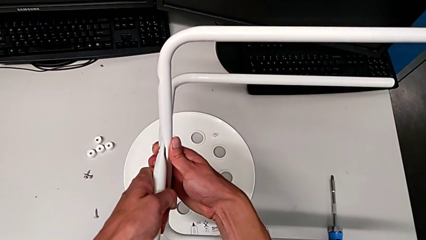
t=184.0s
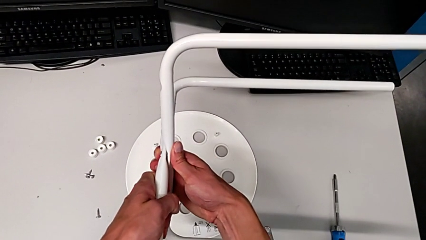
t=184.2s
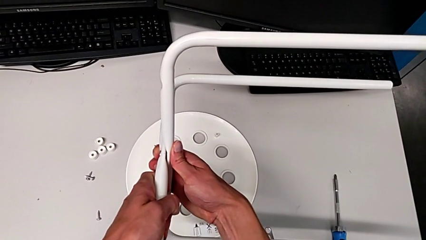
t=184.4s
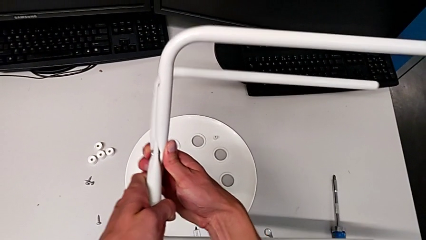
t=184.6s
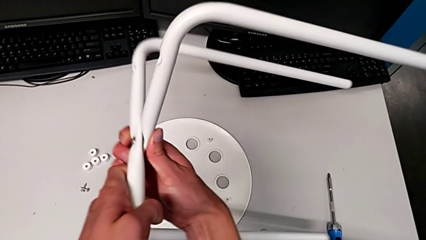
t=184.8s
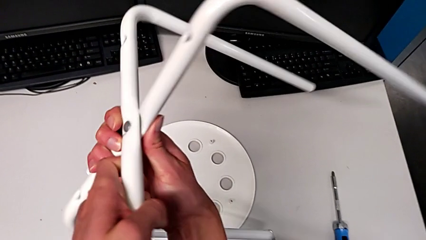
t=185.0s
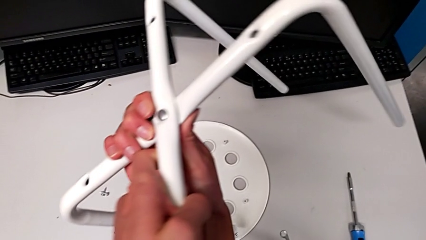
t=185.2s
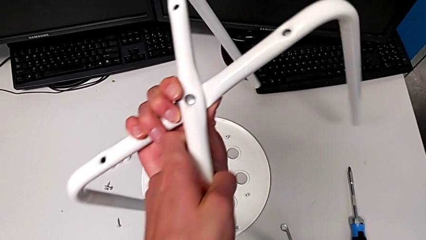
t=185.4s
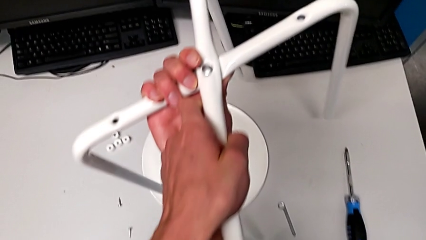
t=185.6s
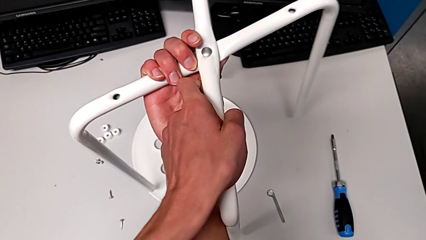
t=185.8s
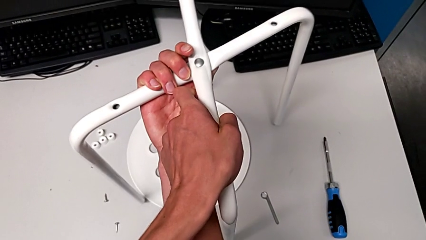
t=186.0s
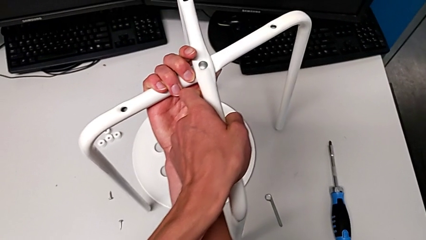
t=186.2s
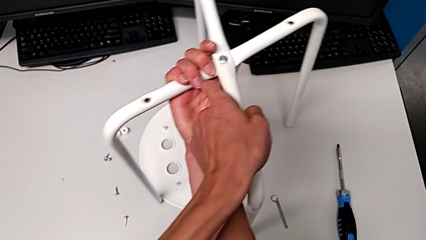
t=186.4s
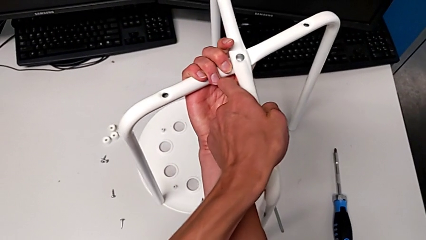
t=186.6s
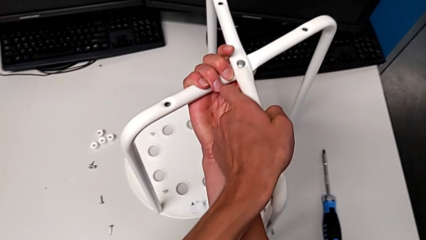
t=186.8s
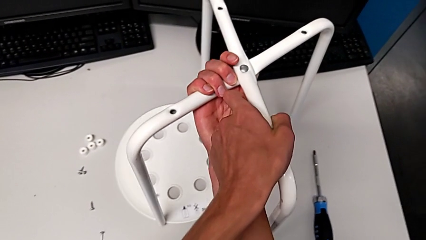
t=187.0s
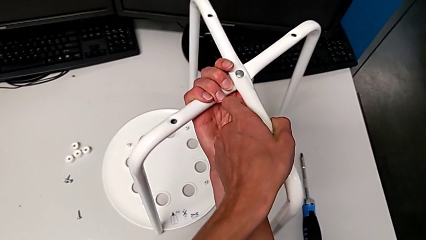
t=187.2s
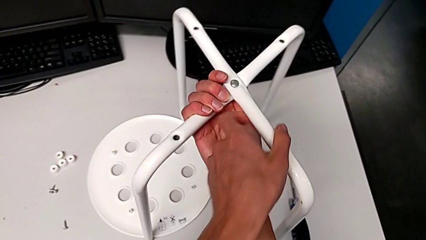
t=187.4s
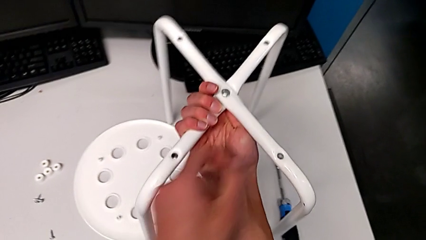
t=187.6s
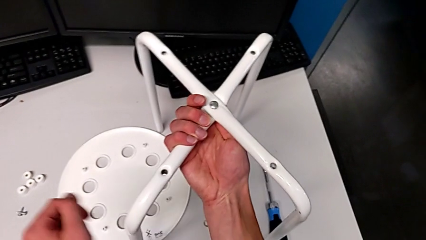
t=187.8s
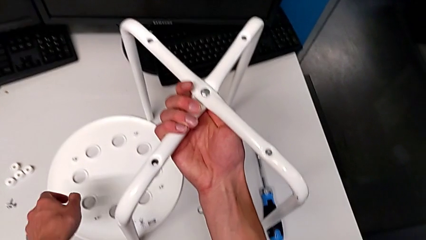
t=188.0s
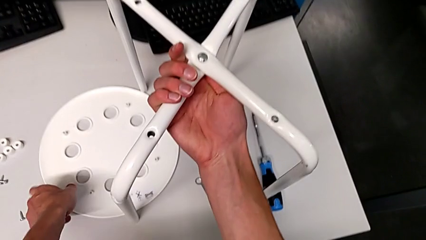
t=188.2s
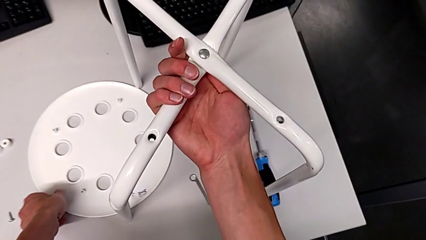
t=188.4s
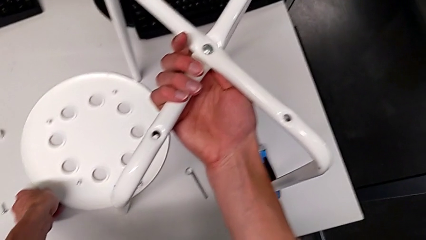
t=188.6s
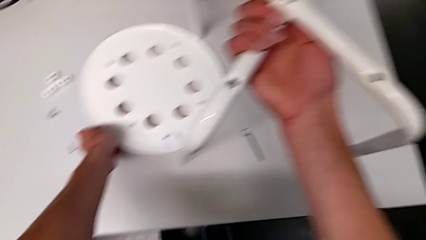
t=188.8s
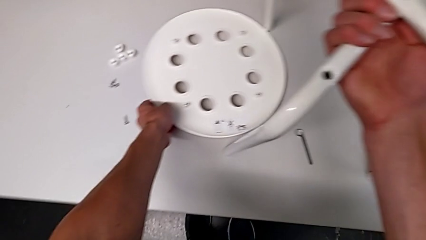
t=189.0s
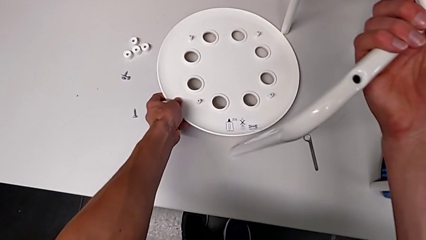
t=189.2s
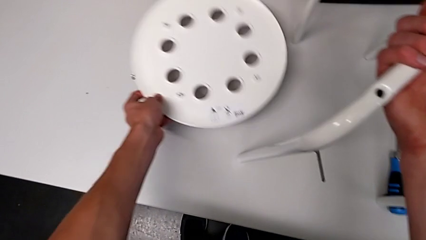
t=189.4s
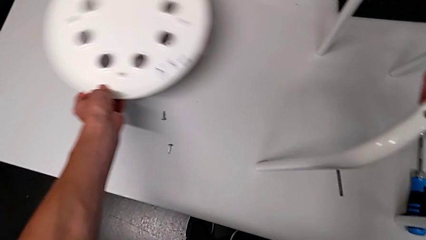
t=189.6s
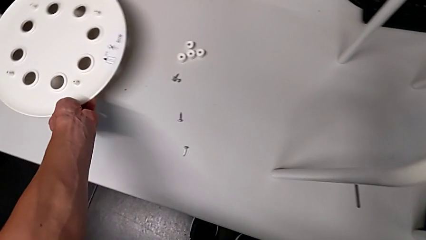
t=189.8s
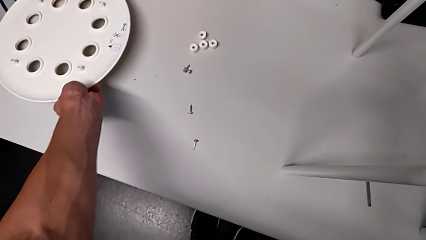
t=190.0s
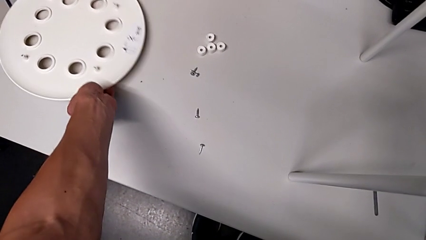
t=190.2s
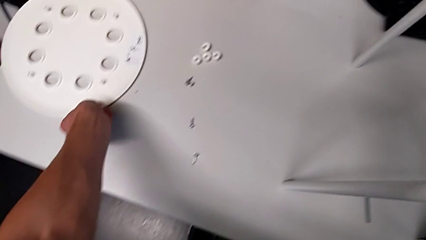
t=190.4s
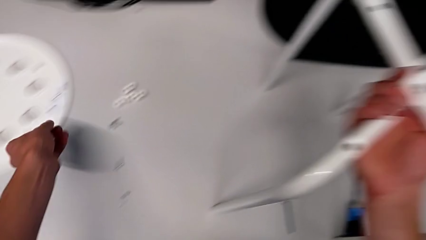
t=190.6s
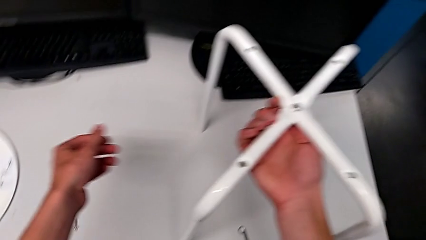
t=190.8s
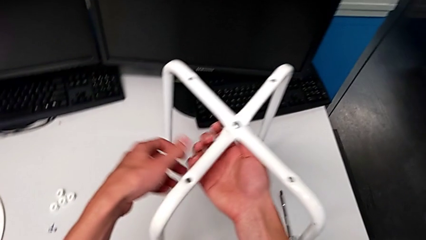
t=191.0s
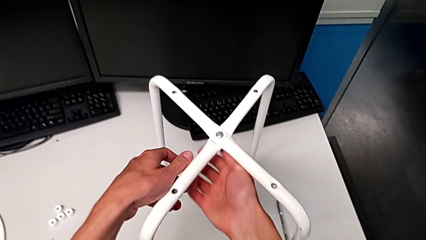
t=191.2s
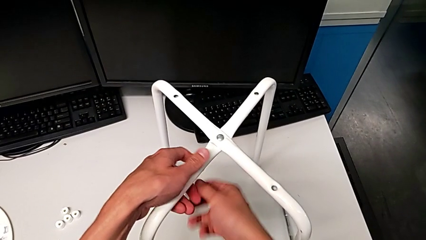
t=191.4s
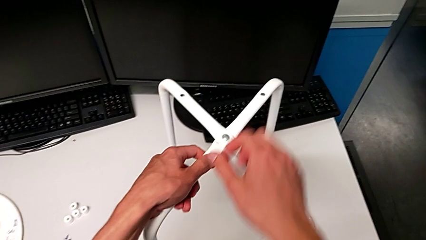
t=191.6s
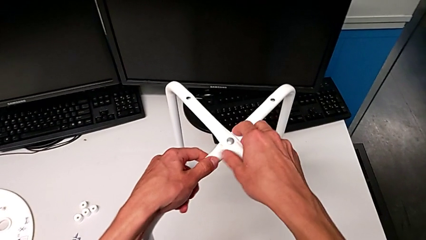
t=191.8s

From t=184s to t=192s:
The camera wearer is detaching the leg of the chair. They flip the white leg and place the white seat.

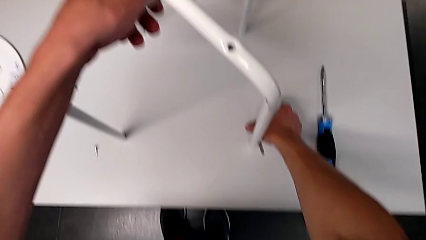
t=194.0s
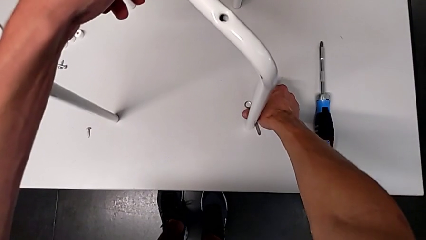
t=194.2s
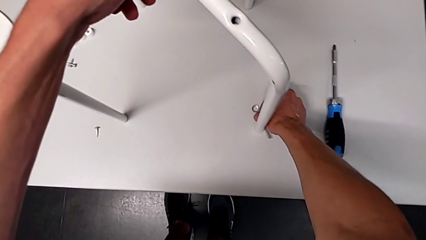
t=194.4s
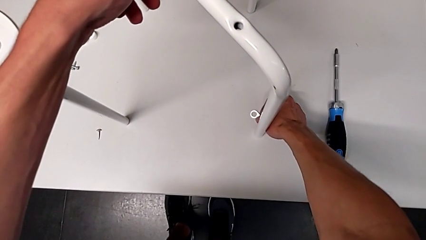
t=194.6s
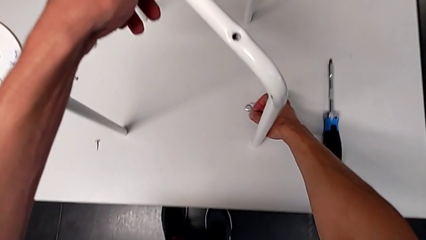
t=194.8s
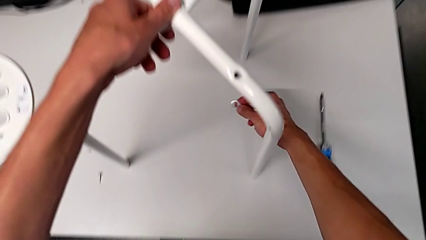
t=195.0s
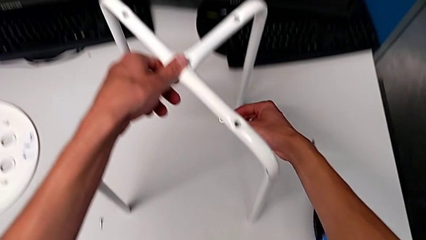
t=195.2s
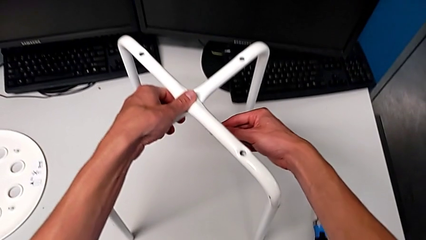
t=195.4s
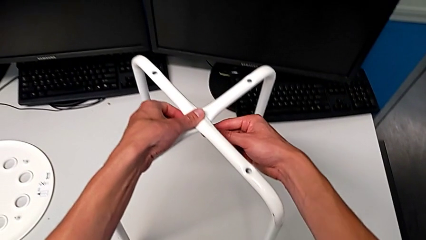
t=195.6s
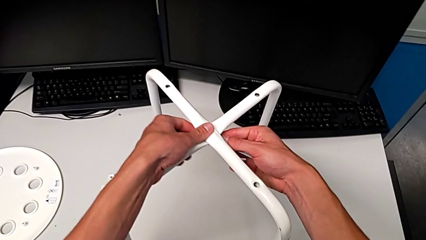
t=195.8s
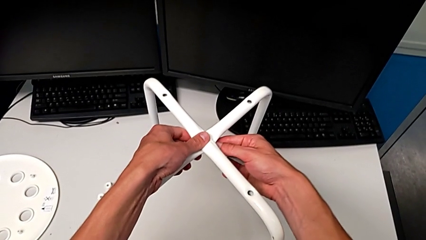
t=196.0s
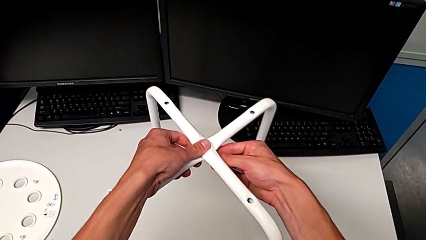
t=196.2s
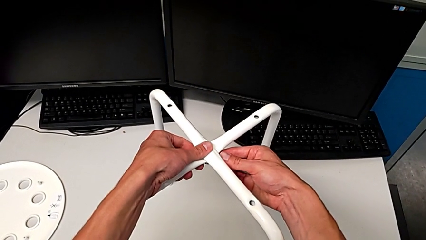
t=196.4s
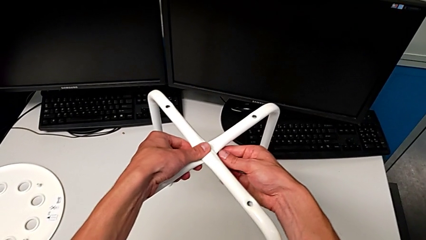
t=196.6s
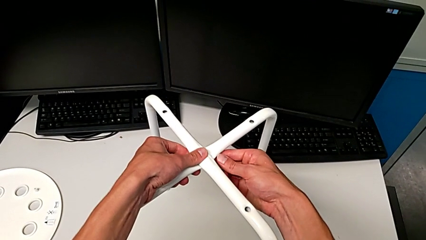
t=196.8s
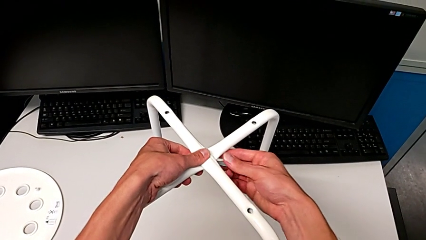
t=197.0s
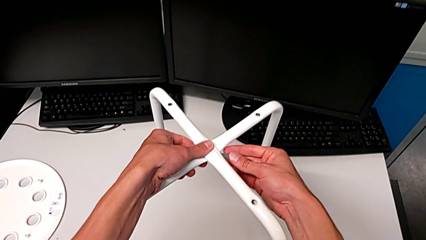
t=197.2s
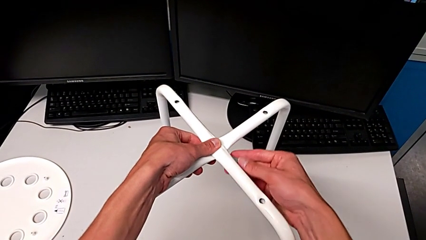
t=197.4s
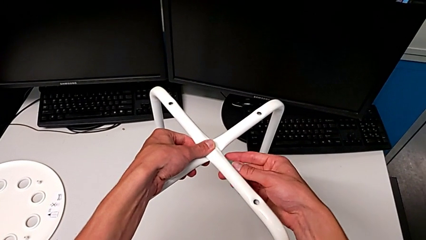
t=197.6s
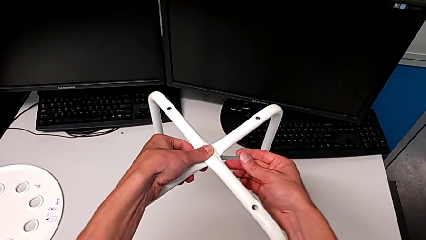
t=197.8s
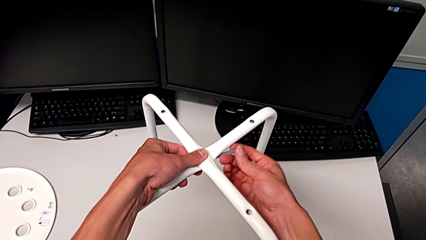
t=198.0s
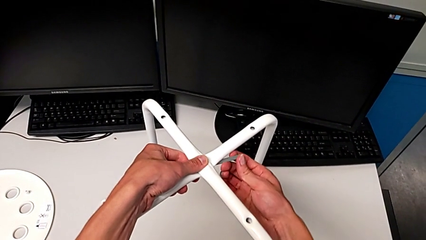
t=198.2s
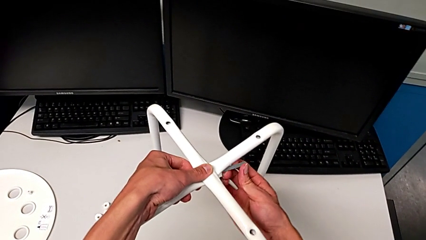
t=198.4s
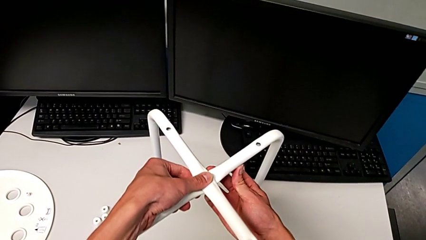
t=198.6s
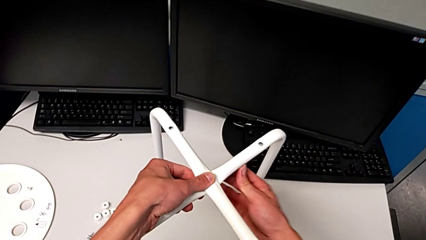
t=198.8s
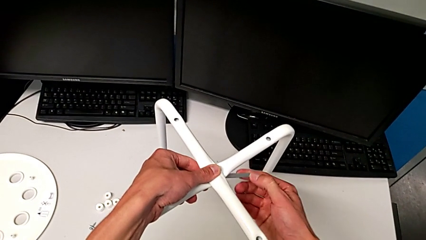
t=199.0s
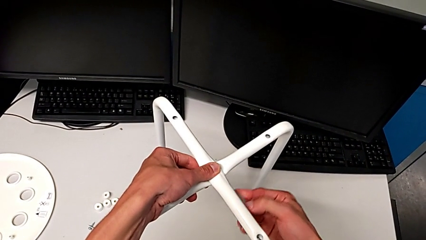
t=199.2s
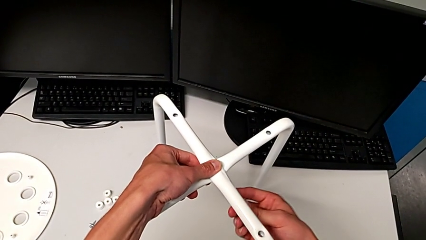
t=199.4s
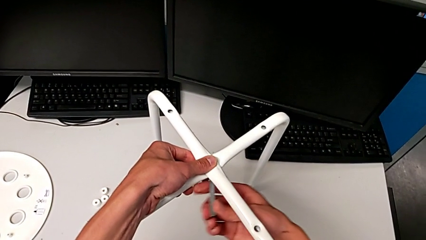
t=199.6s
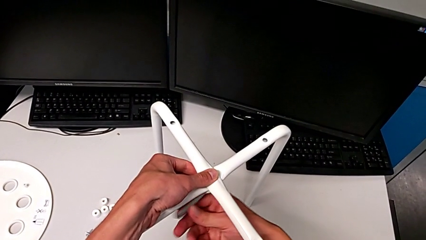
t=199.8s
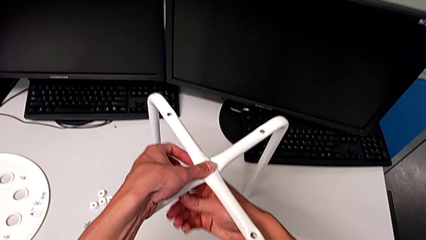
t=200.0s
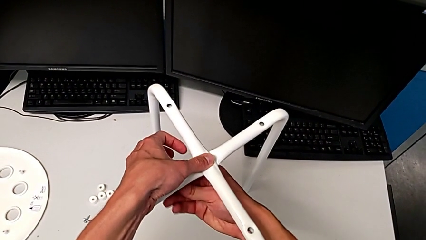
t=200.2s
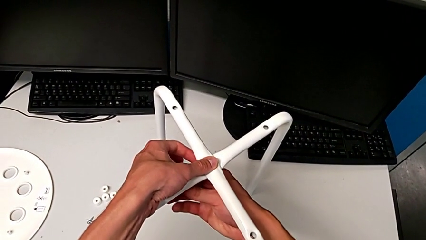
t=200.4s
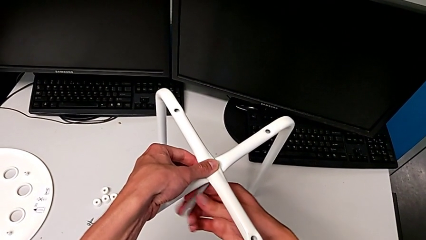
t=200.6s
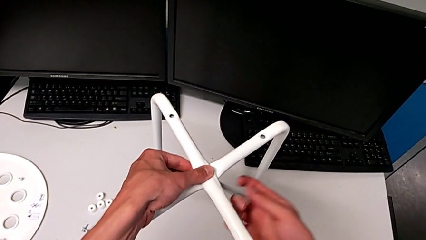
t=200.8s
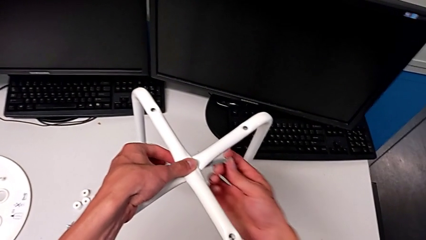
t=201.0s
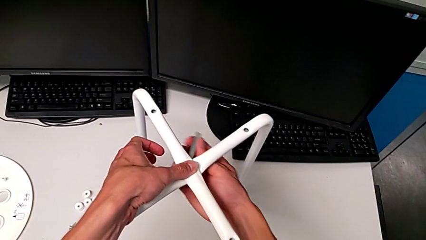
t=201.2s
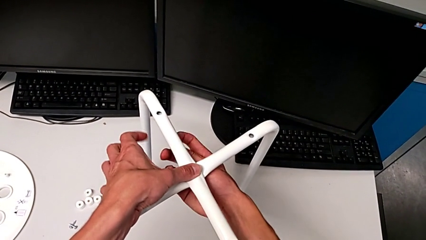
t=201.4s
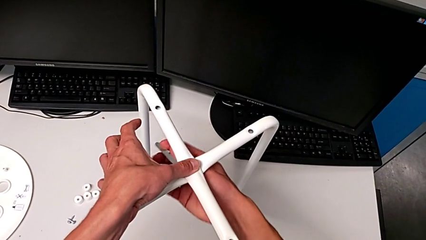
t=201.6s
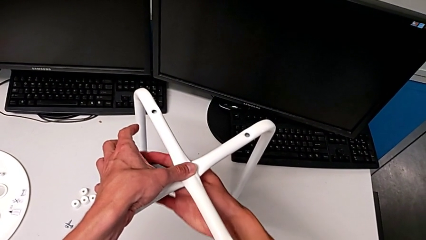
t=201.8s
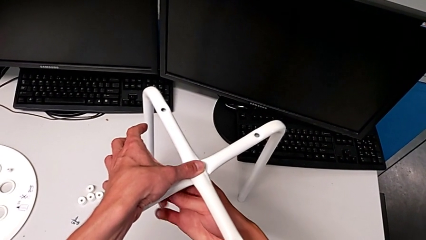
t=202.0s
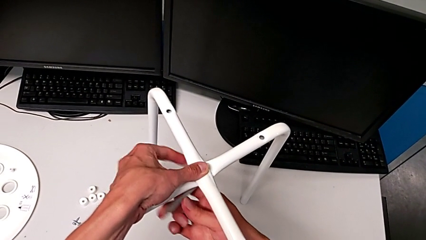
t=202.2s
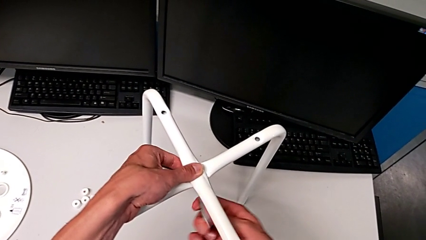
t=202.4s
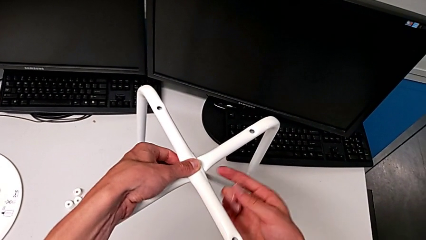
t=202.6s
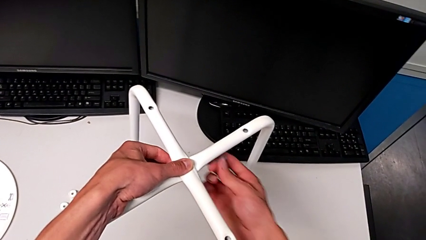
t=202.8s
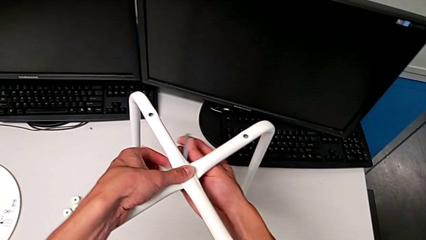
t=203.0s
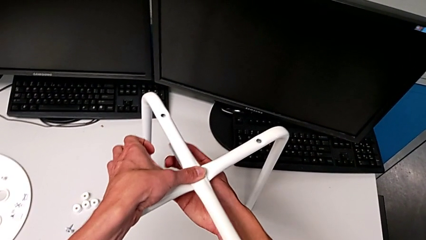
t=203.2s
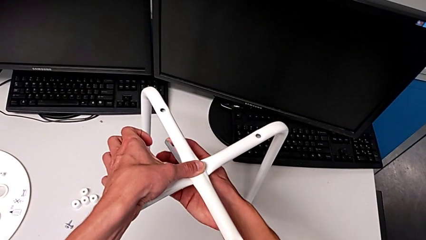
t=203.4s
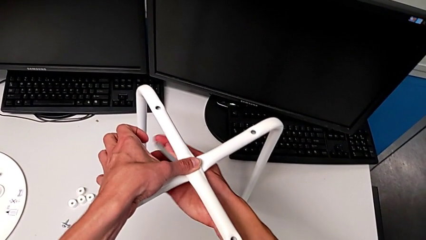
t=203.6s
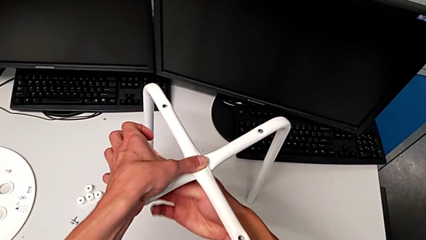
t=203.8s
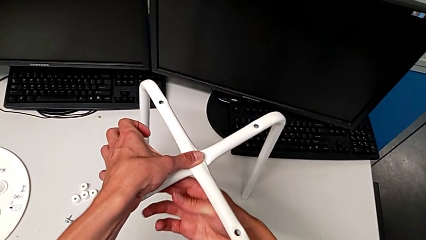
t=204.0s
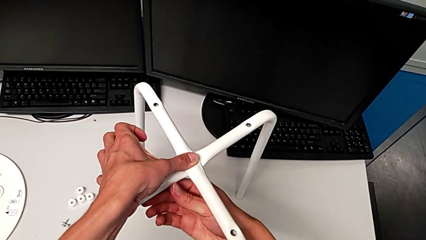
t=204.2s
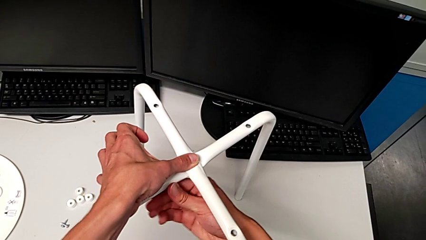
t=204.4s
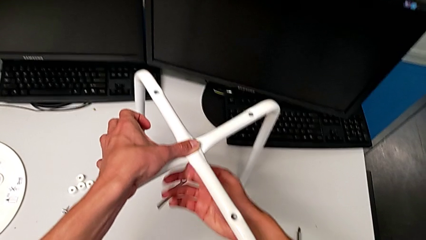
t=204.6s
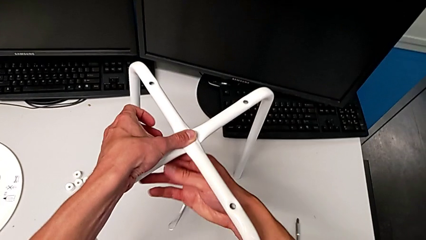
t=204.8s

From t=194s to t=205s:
The camera wearer is using a wrench to unscrew the hex nut. They grab the little hexagonal wrench and unscrew the bottom hex nut.
